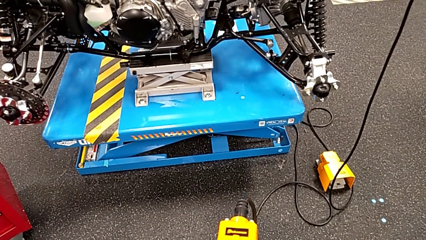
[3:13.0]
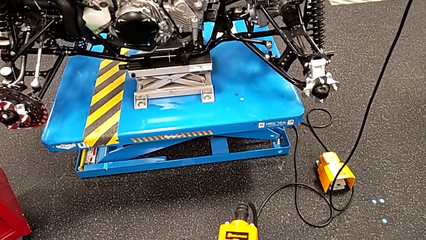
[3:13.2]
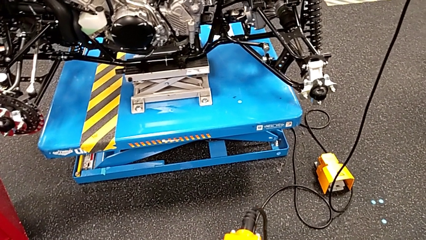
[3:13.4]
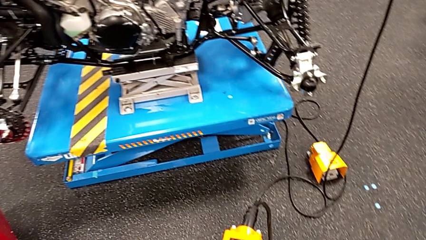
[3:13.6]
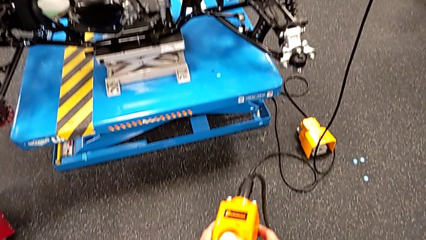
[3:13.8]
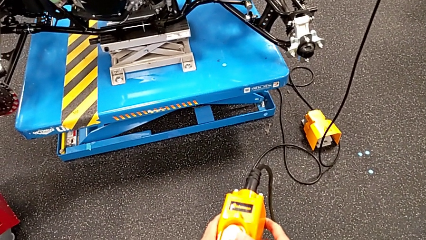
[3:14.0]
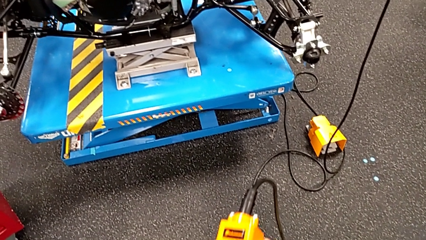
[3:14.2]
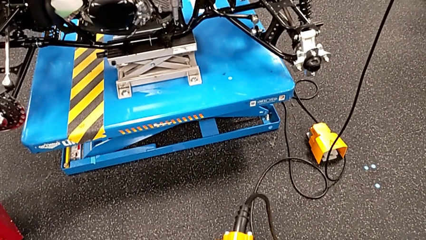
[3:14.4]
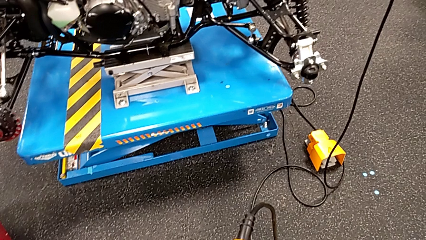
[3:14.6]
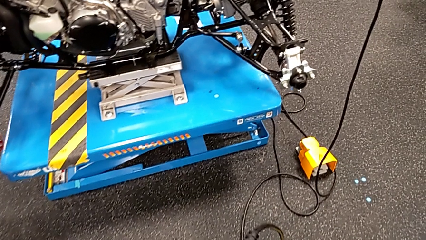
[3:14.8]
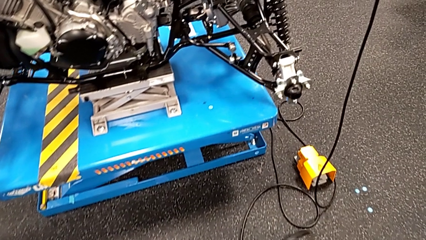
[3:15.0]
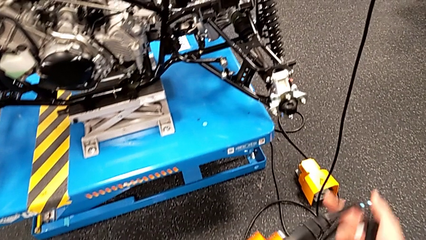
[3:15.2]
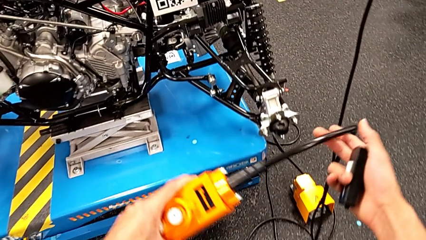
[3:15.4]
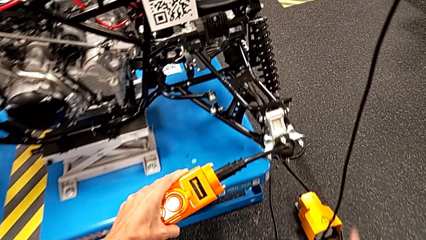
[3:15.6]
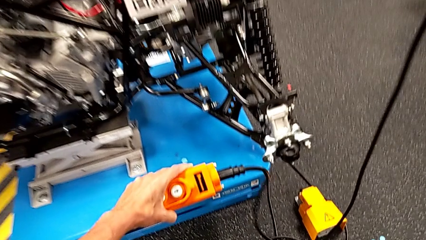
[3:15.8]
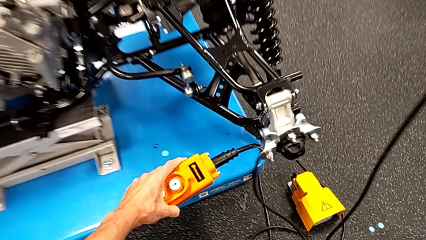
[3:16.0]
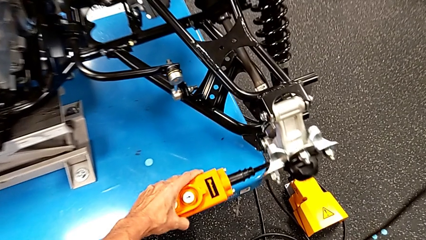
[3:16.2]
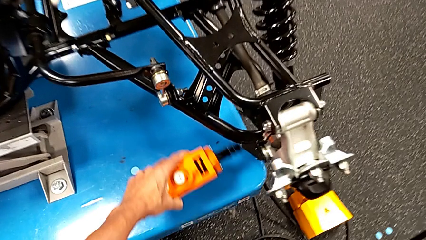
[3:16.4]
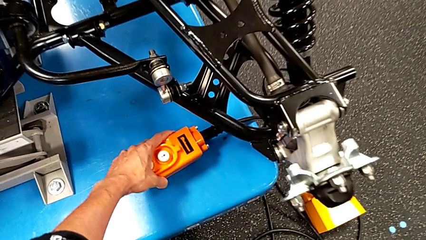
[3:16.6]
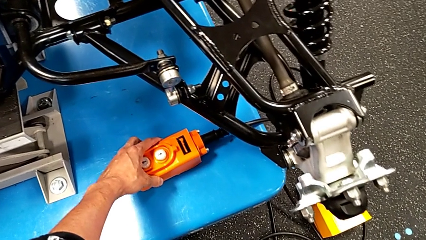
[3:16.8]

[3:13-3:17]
The camera wearer is taking the orange controller. They place the remote.

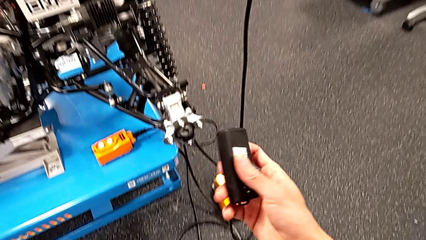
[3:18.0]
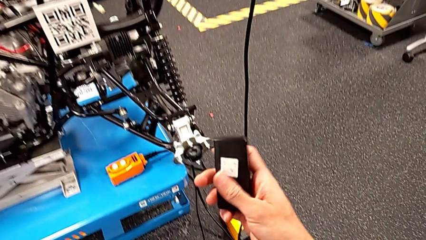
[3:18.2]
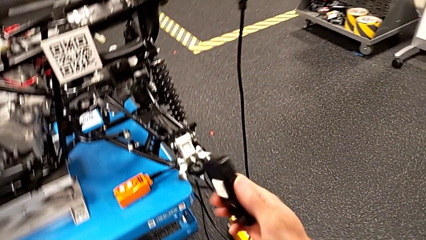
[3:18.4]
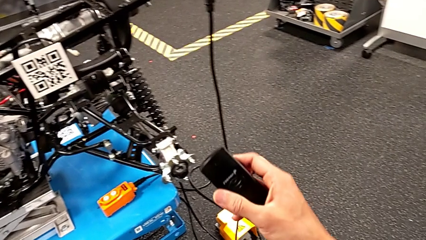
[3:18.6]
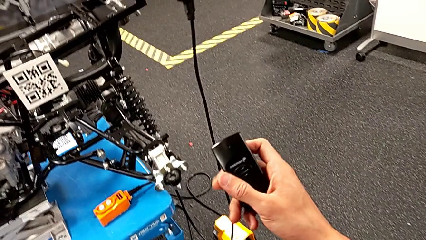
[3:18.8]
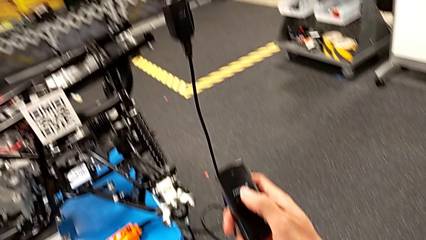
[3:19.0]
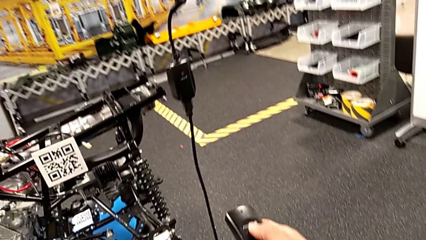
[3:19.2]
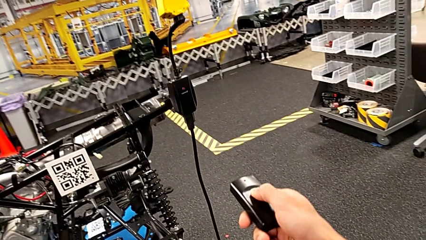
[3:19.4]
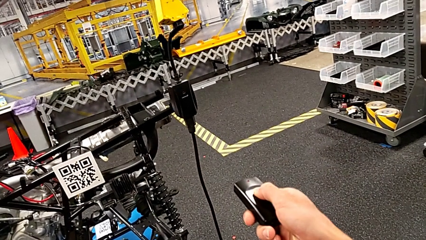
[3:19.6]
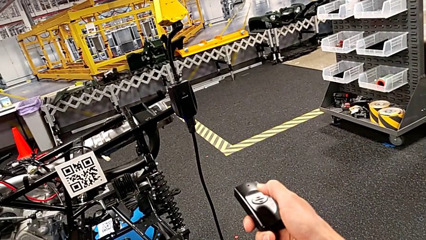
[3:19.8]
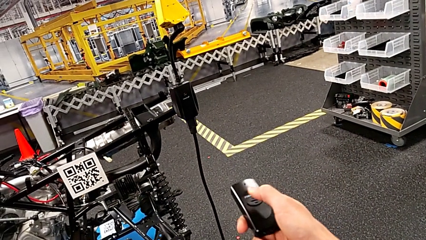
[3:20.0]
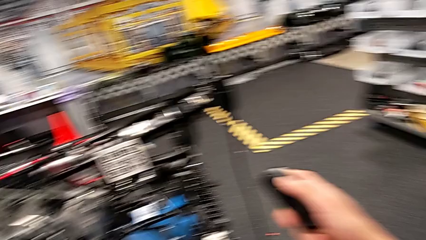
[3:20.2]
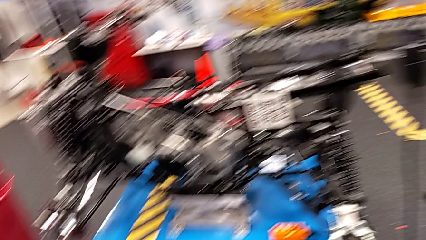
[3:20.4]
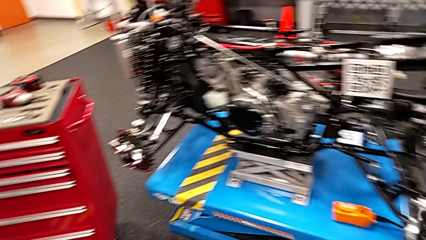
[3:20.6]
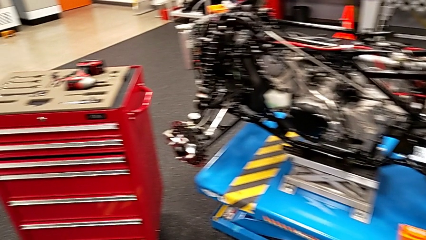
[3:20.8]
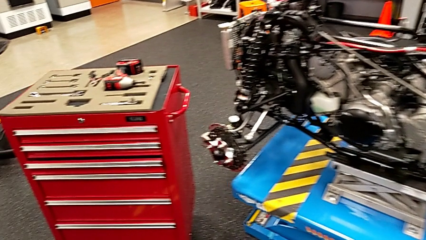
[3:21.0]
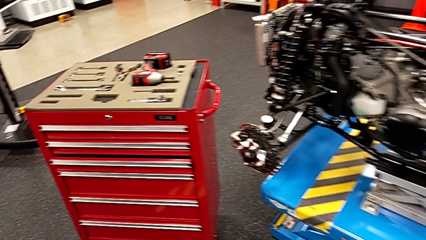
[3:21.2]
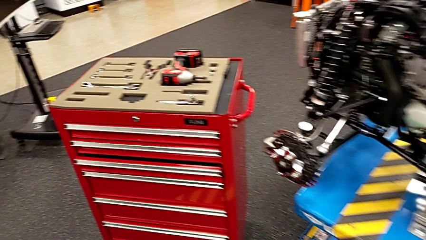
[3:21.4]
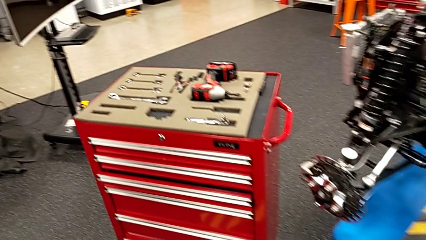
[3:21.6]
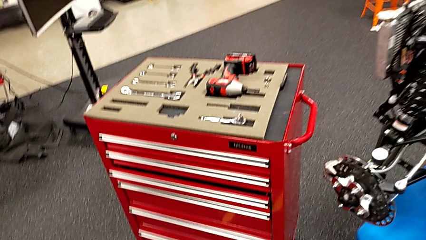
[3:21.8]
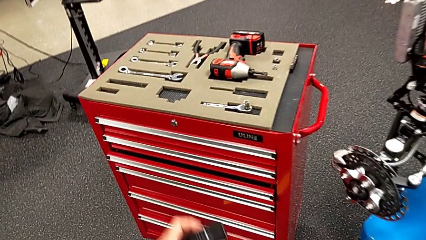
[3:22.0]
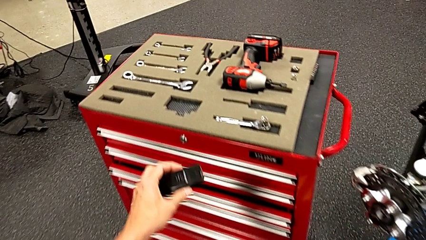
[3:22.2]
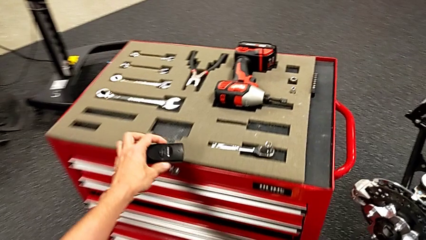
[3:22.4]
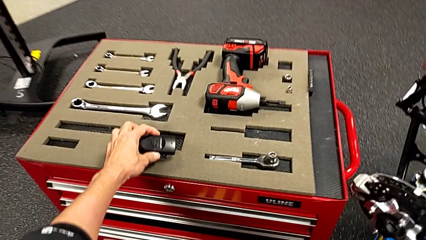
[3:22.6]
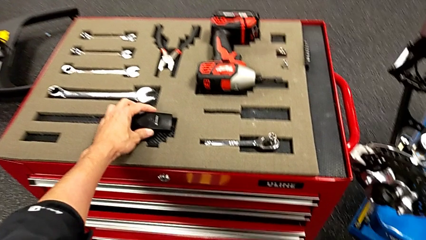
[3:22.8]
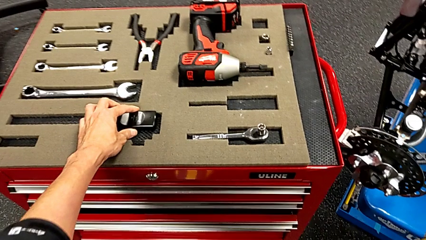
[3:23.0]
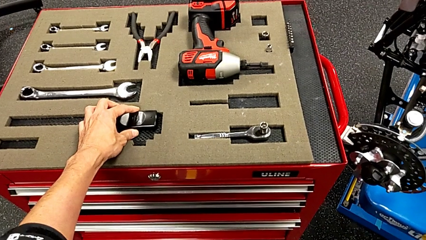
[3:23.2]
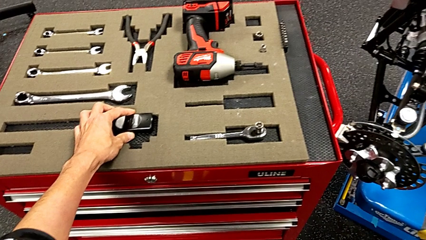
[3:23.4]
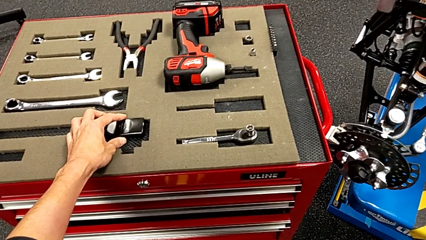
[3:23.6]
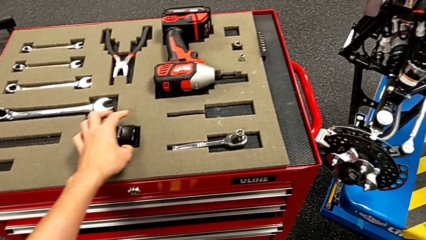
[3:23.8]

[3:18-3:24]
The camera wearer turns off the battery box. They rotate the quality control bench, press the button and place the quality control bench.

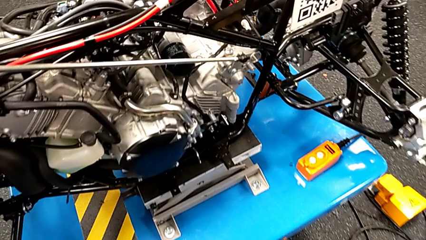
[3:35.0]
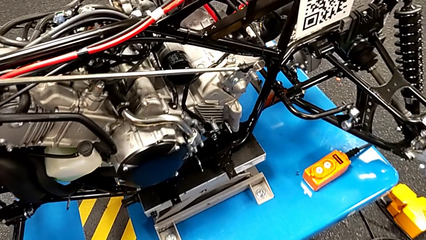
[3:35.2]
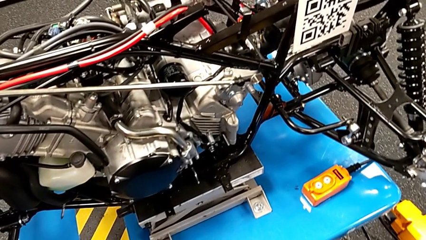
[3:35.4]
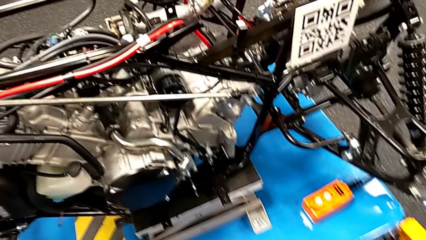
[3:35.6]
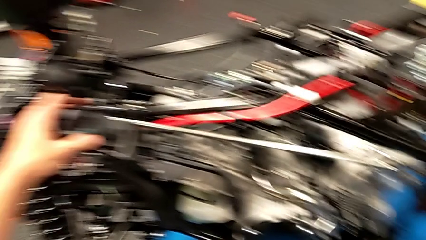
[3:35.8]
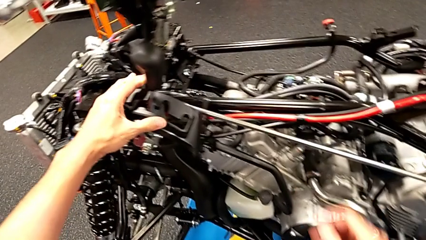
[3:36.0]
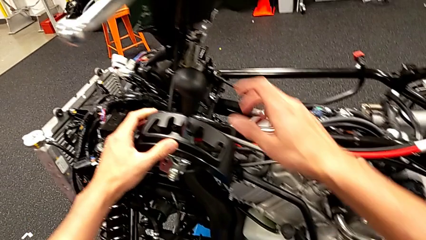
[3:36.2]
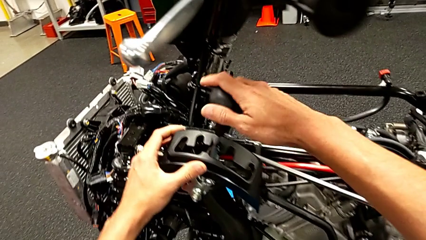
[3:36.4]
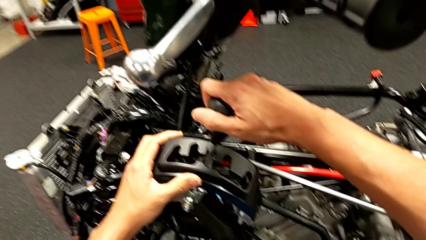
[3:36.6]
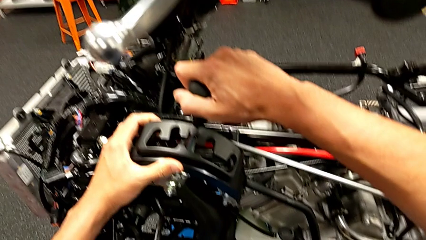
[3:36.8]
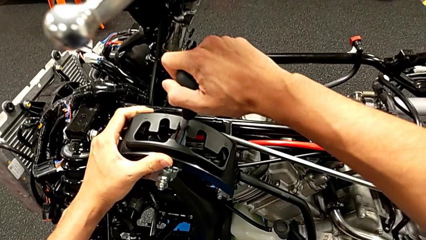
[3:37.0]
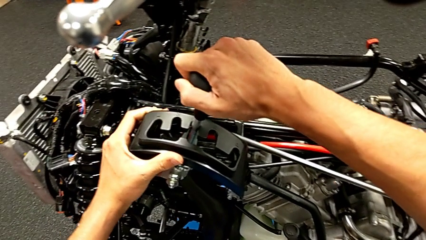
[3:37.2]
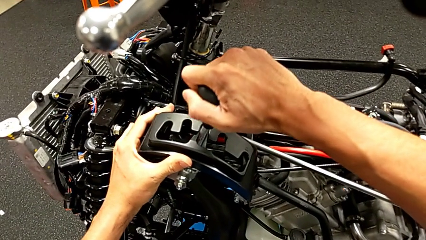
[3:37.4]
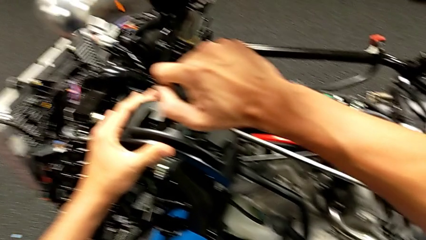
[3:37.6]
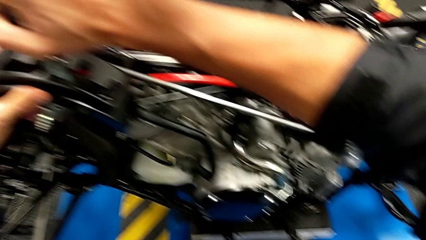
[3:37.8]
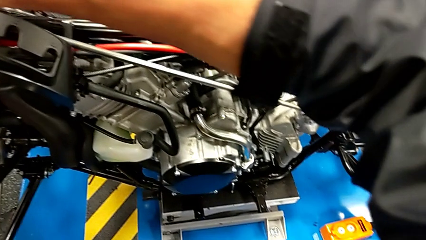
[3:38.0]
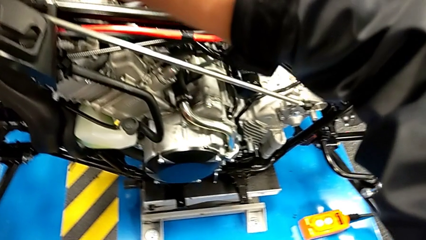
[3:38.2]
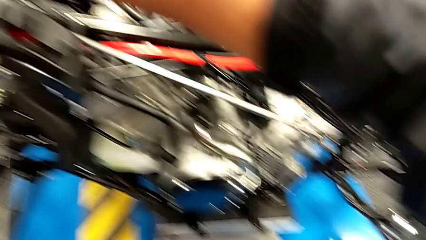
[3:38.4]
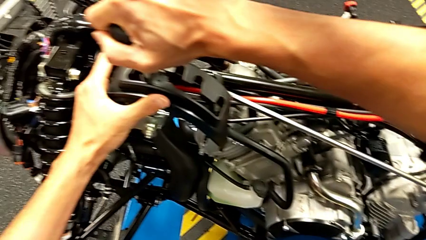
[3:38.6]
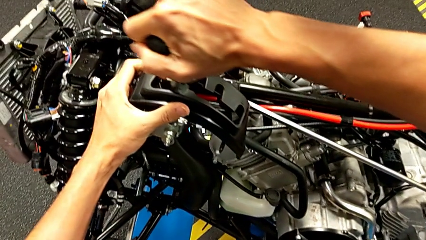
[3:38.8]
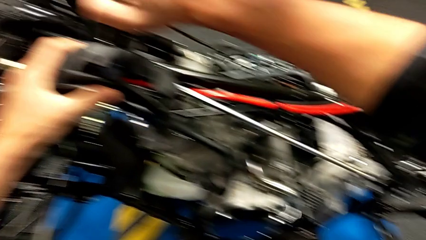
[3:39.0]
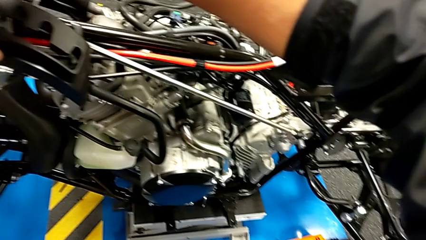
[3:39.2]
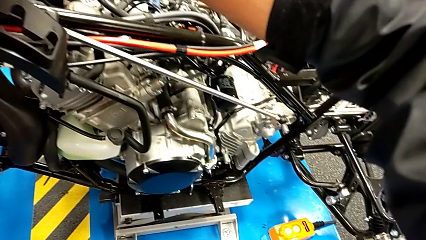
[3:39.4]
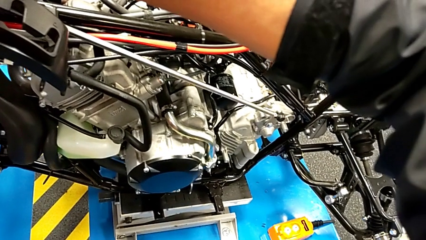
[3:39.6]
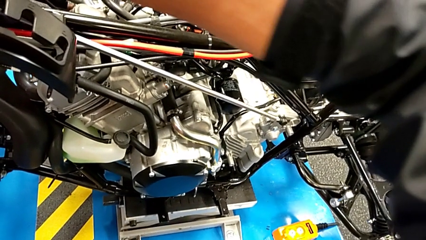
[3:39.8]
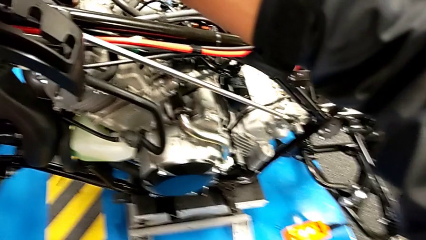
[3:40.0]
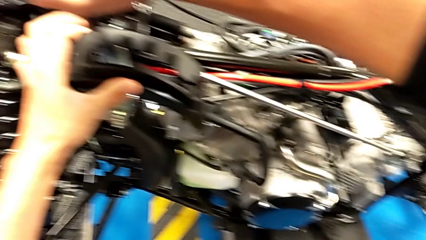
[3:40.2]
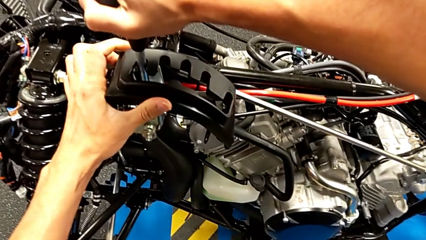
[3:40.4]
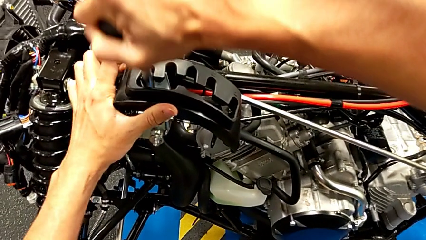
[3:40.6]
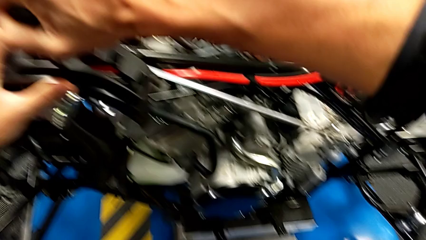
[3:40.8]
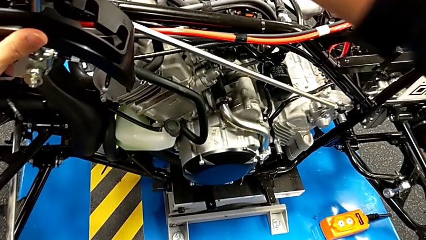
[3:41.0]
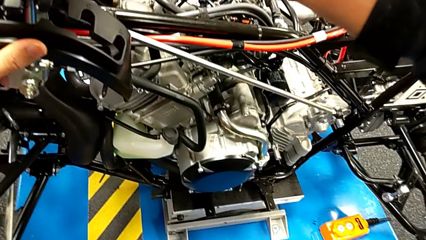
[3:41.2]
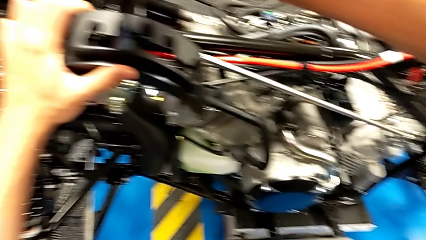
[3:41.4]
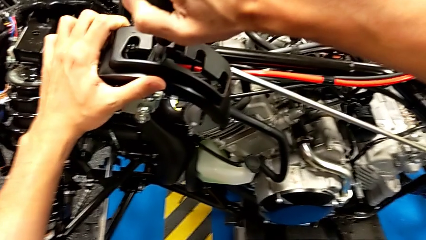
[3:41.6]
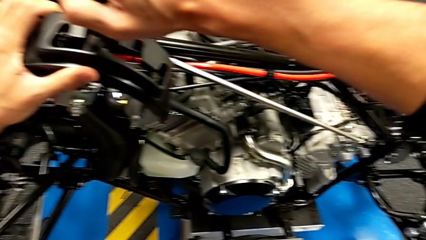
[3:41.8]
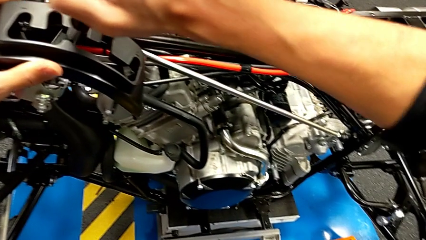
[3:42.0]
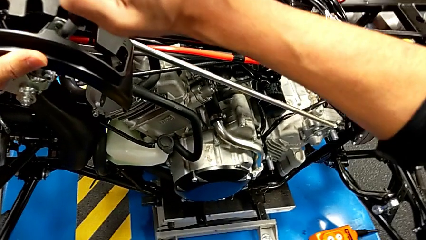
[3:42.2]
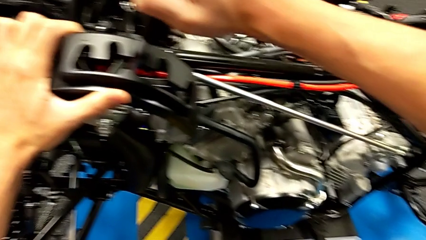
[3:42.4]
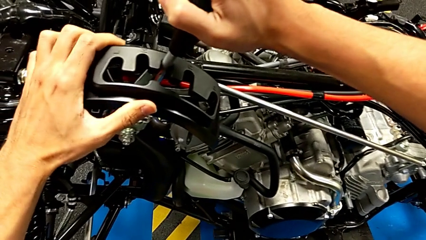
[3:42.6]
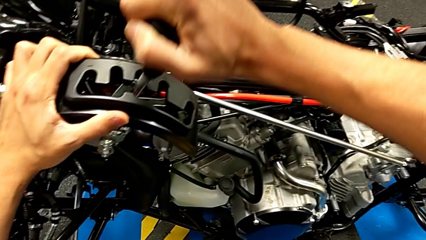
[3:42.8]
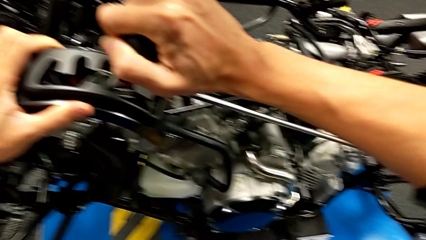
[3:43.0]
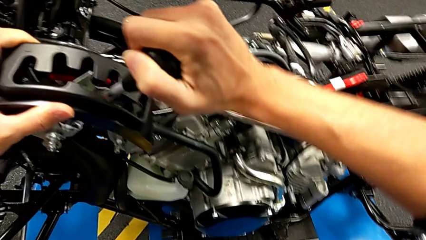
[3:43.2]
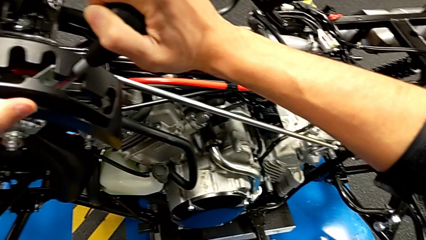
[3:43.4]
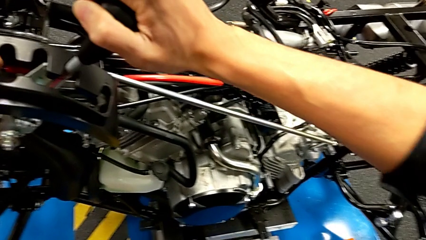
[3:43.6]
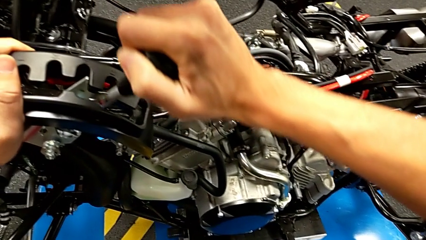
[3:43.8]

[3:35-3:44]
The camera wearer is moving the lever. They grab the lever and begin to shift it.
